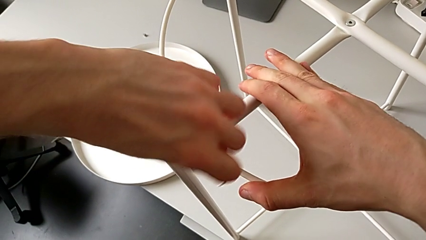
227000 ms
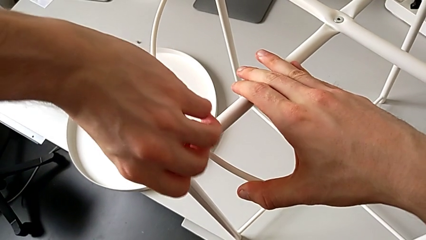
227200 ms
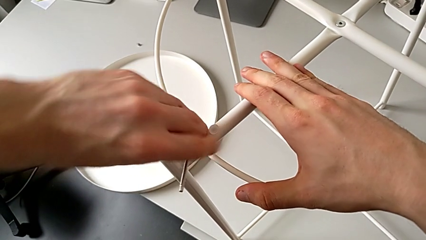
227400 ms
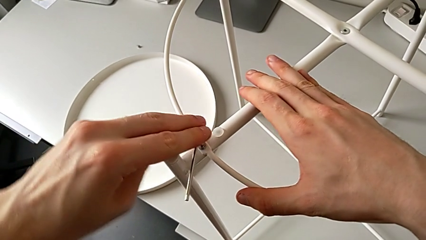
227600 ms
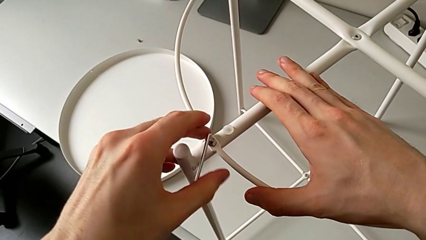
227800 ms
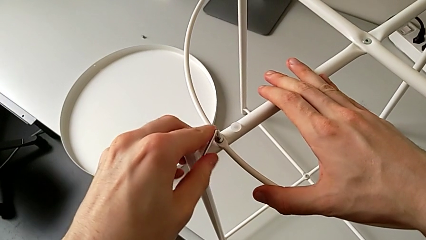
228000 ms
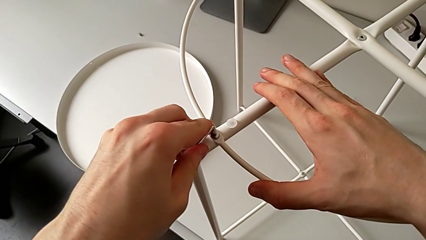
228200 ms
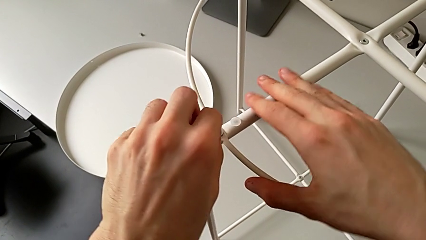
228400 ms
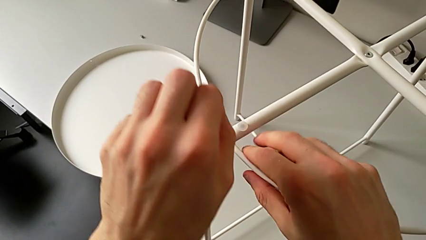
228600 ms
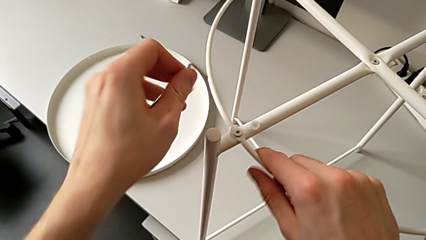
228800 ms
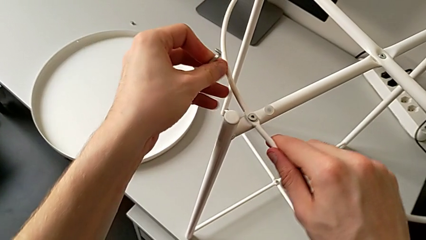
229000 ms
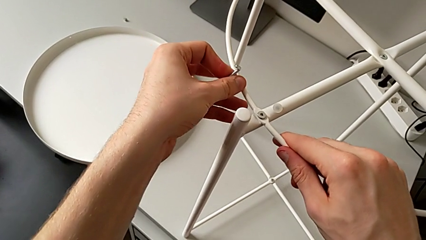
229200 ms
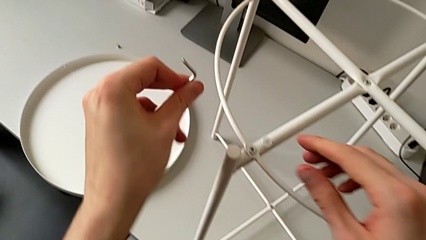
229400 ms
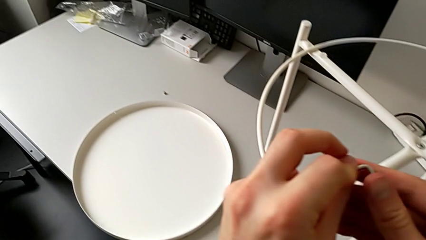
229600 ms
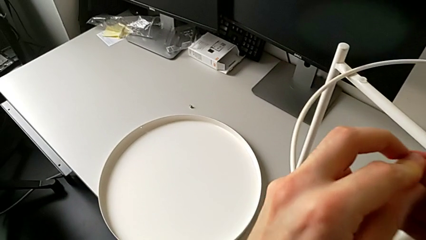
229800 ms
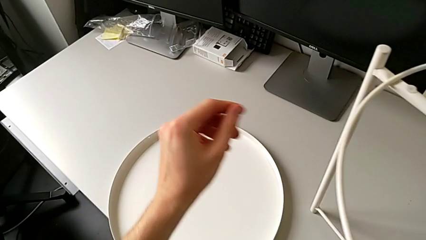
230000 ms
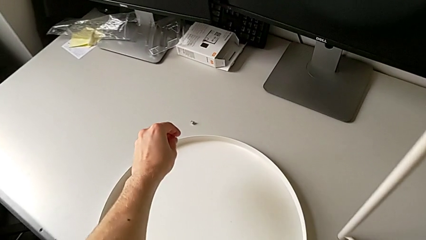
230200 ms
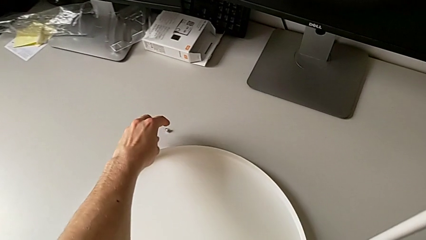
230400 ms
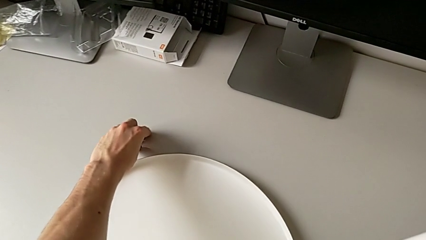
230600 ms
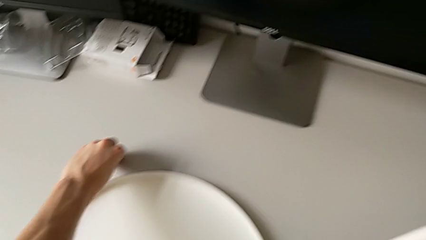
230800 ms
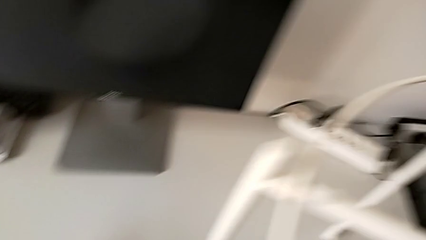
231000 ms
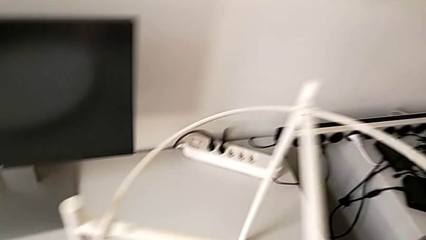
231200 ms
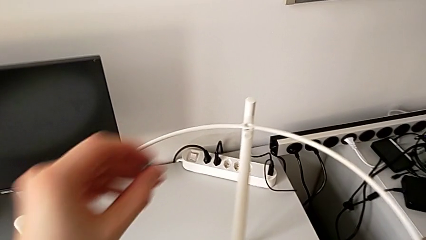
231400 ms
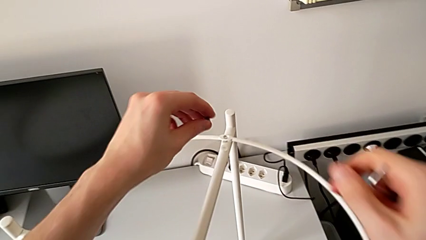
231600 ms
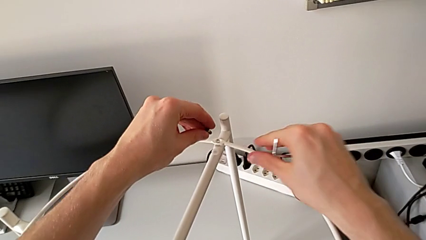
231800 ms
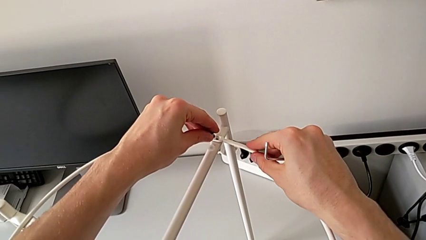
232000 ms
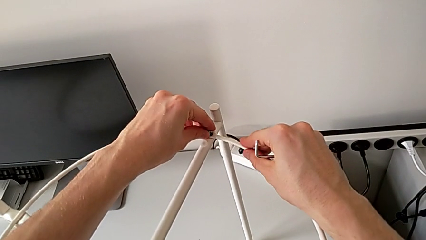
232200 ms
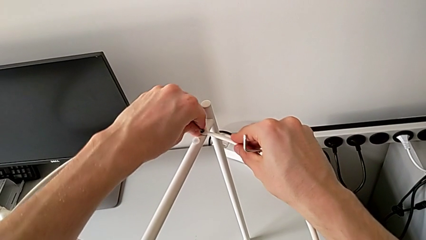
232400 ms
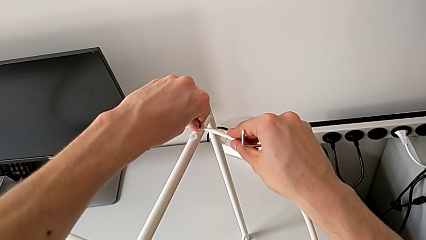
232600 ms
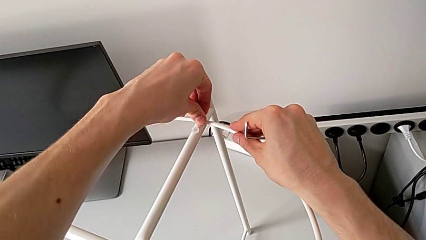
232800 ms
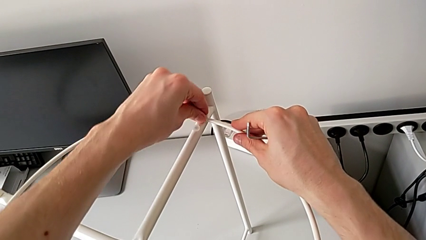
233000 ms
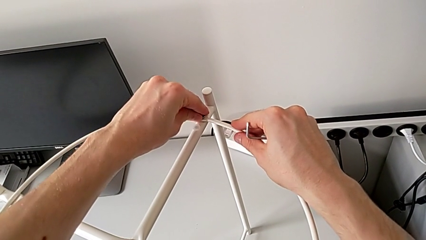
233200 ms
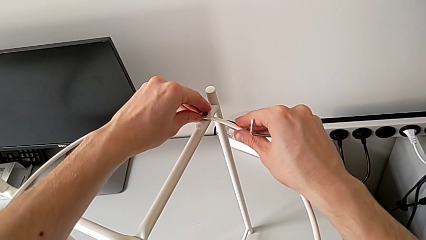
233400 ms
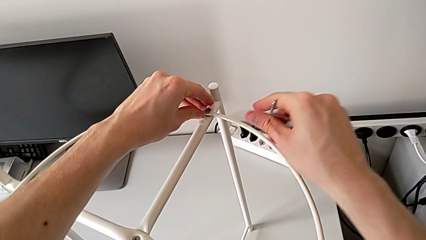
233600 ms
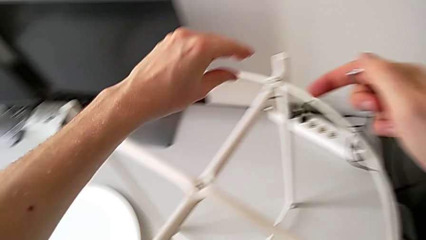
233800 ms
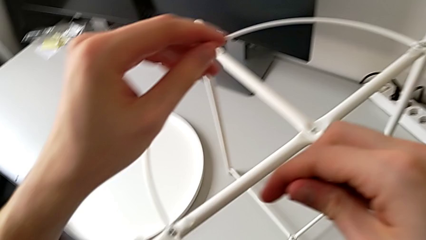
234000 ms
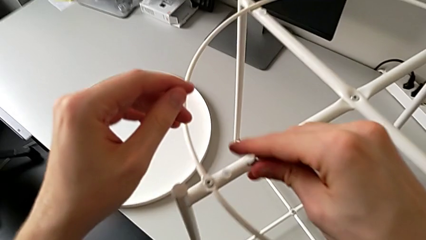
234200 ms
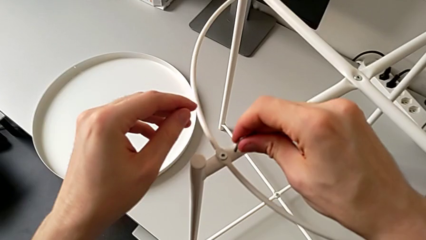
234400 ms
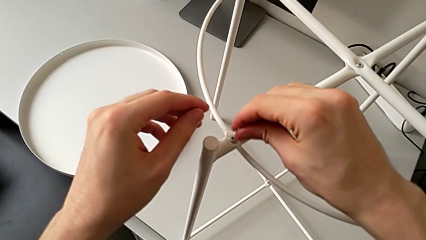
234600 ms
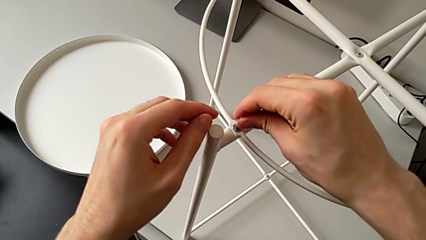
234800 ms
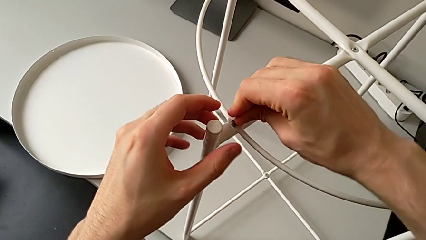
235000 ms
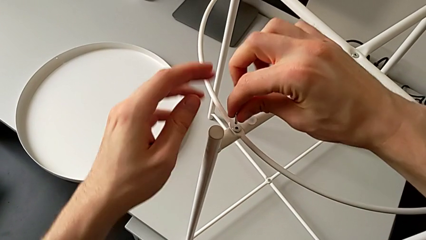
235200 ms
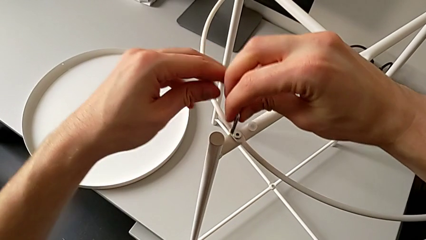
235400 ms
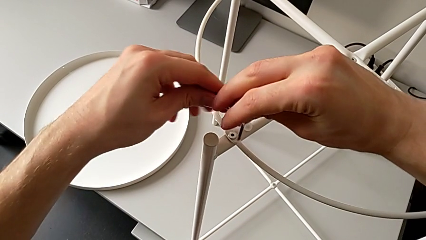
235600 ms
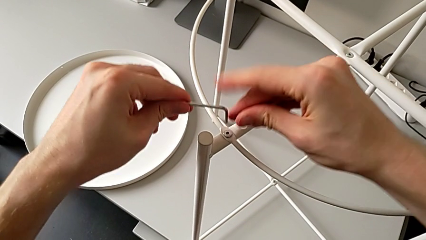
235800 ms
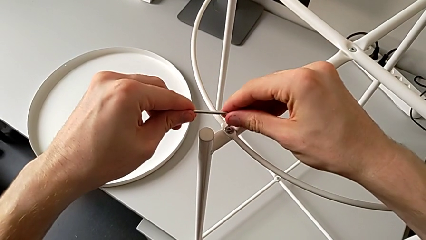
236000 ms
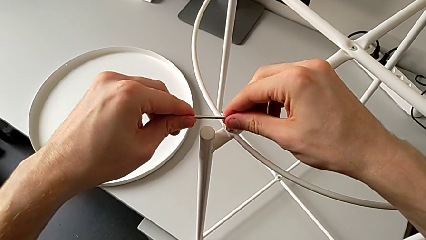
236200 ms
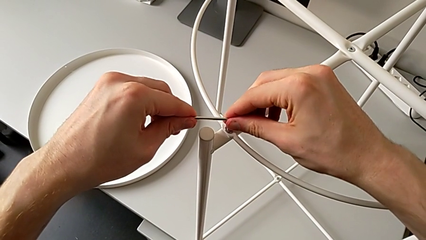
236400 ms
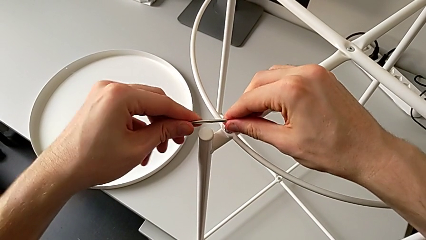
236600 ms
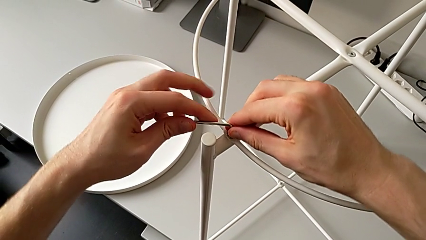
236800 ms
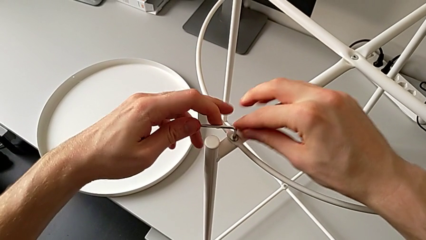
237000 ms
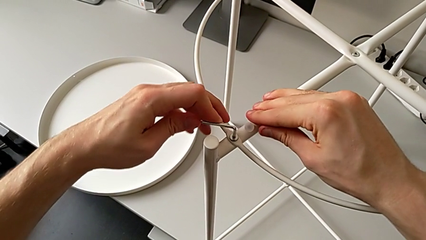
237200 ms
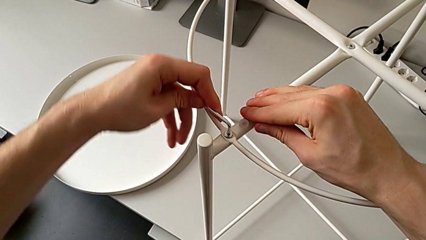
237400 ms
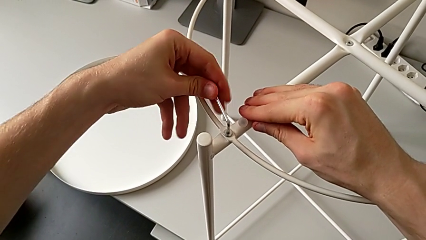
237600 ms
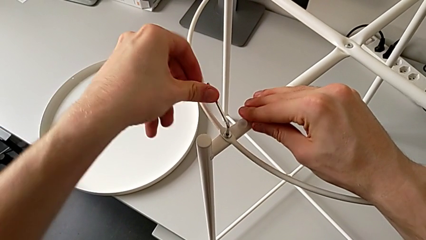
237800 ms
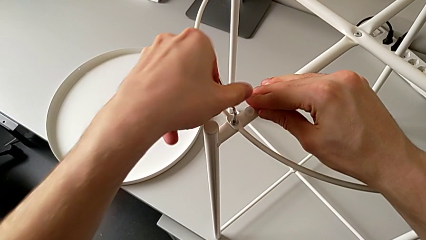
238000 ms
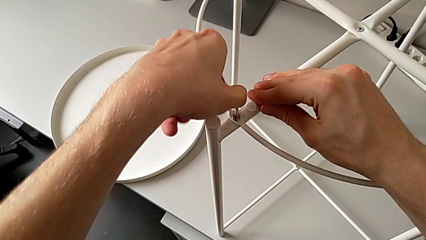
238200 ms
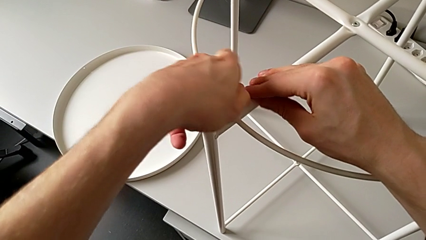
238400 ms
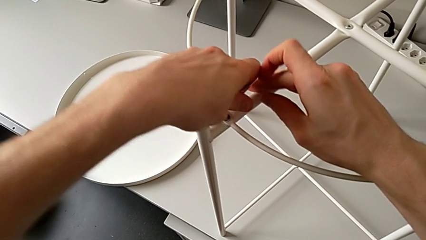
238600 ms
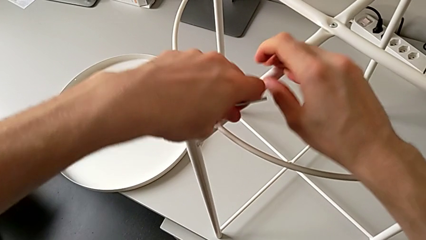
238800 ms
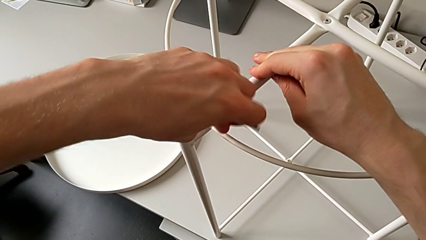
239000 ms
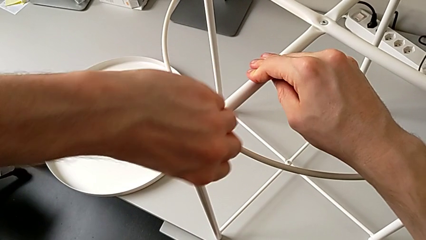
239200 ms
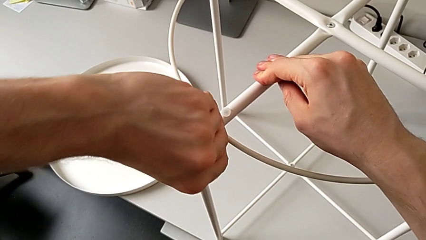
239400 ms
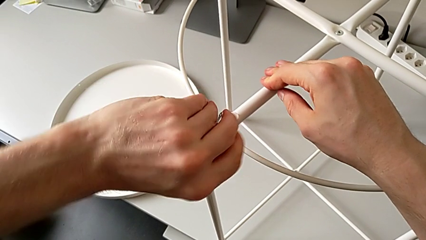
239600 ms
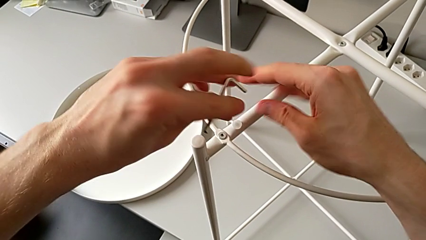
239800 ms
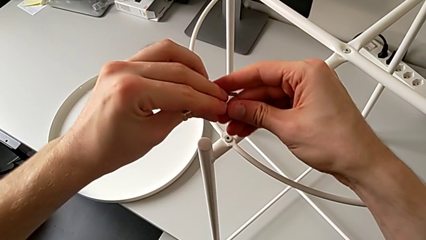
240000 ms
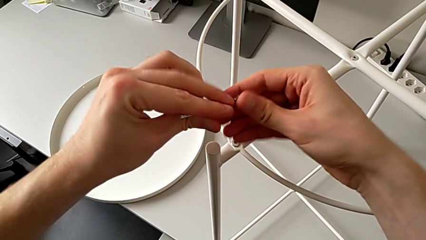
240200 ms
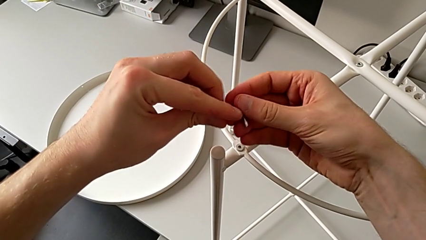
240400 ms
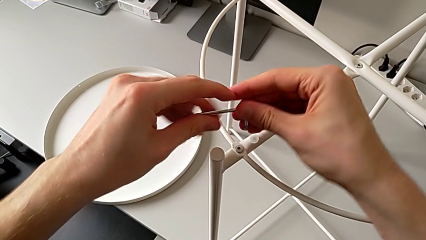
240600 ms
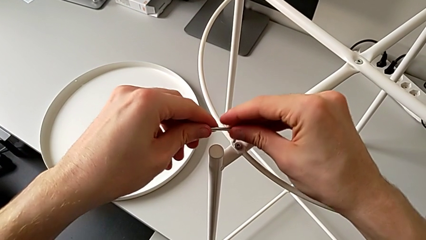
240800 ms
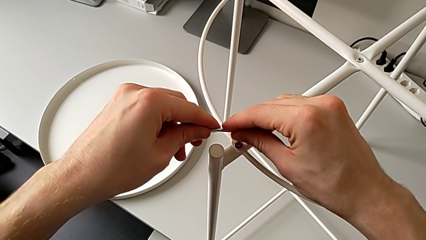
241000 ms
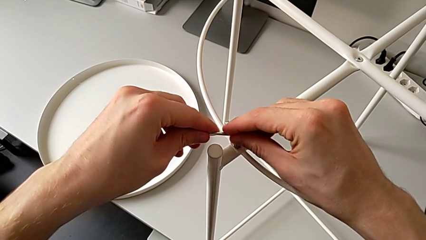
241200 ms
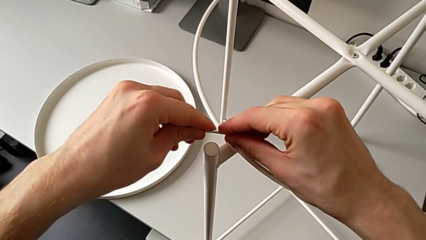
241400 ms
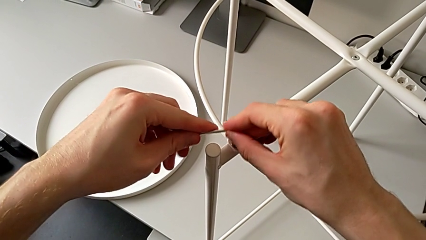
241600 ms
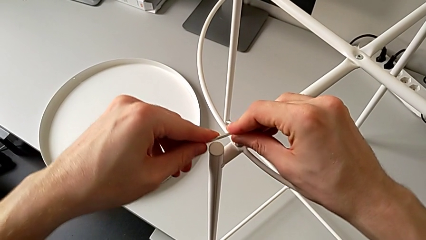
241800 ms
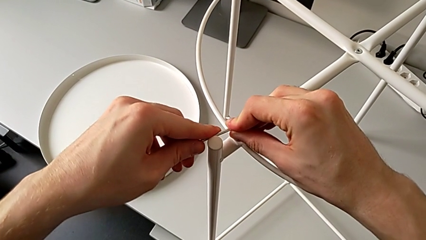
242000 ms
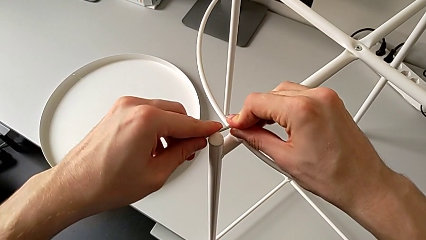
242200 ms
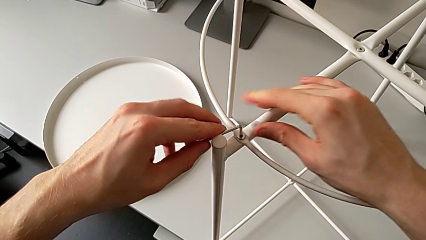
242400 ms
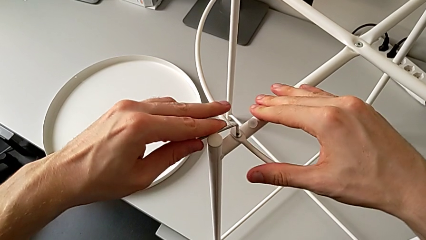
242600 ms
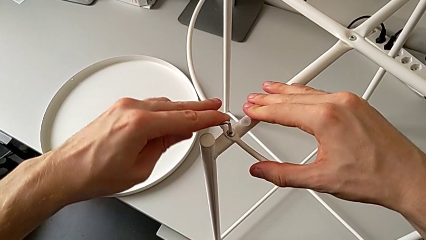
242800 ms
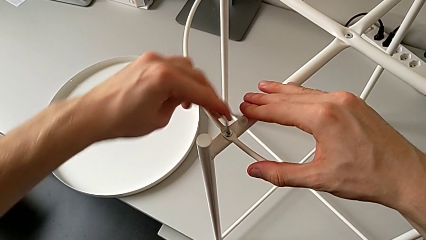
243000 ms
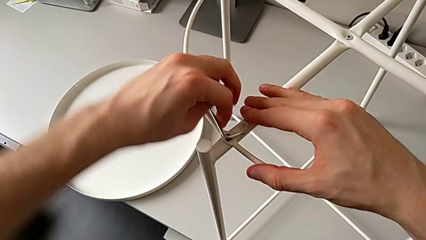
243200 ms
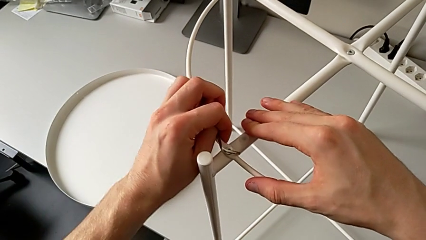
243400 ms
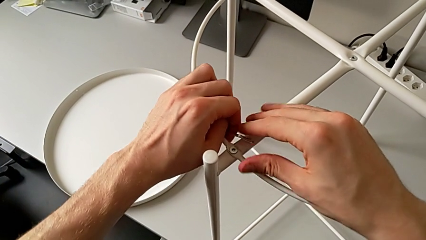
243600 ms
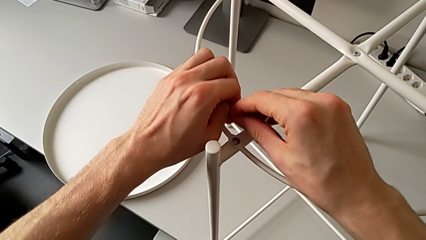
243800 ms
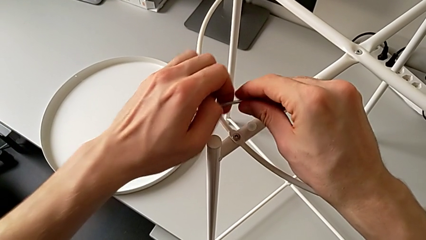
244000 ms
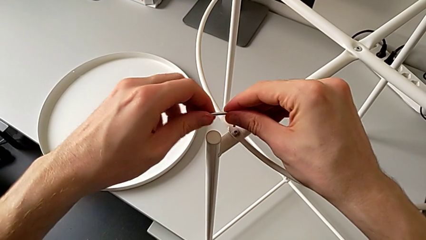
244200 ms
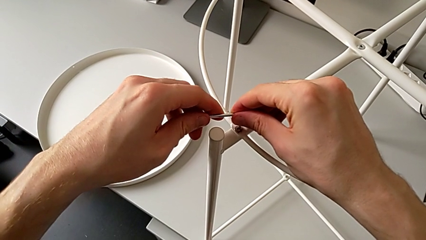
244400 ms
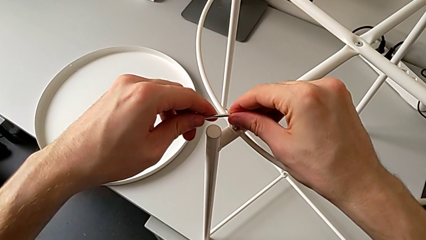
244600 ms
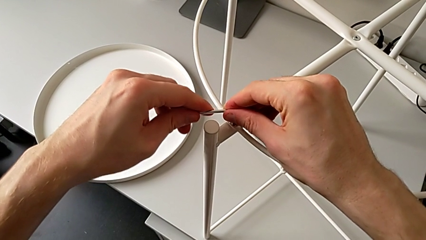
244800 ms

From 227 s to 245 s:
The camera wearer is assembling the tray of the table. They withdraw the Allen wrench, grab it, grab the second hex socket head, lift it, insert it, approach the first hex socket head, rotate the Allen wrench, insert the first Allen wrench, screw the first hex socket head, withdraw the Allen wrench, rotate it, insert the first Allen wrench, screw the first hex socket head, wrongly drop the Allen wrench, grab it and insert it.
